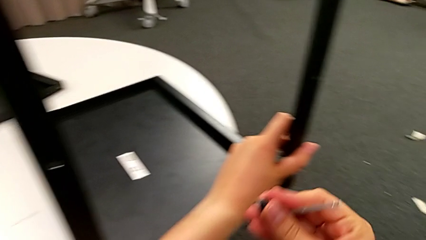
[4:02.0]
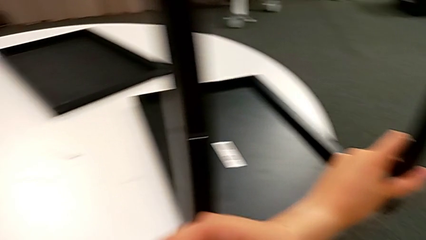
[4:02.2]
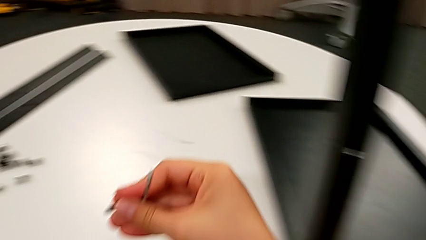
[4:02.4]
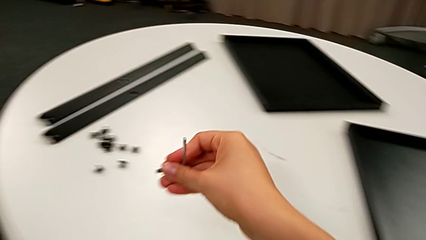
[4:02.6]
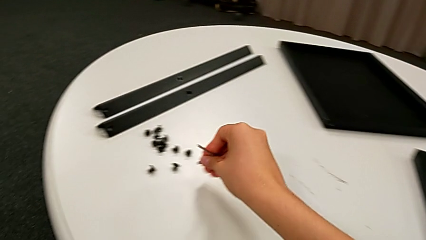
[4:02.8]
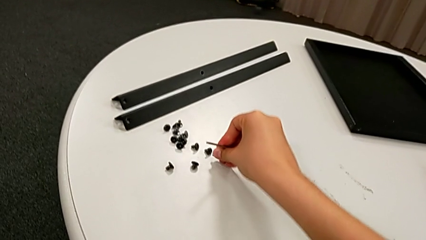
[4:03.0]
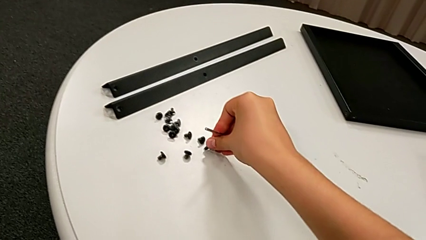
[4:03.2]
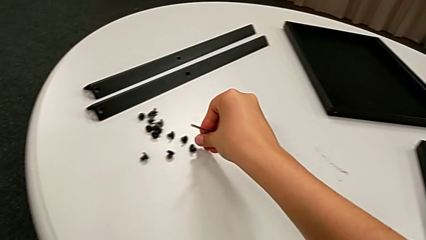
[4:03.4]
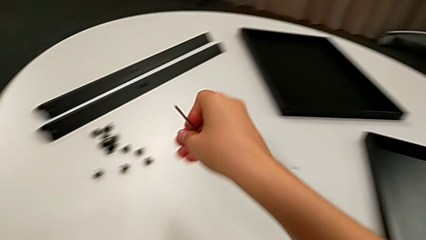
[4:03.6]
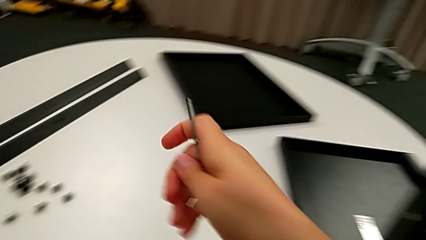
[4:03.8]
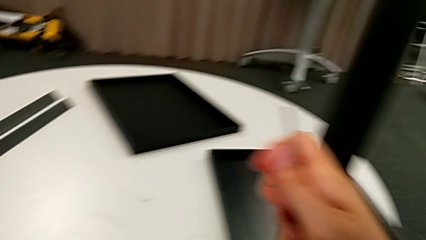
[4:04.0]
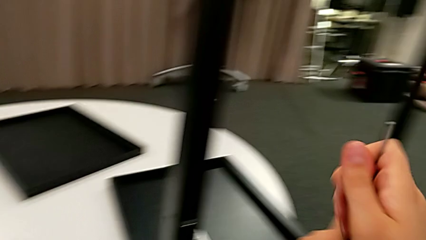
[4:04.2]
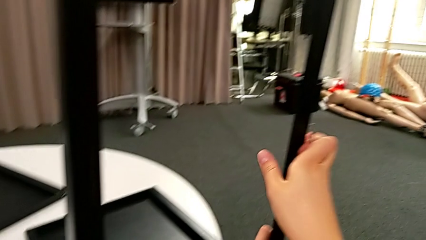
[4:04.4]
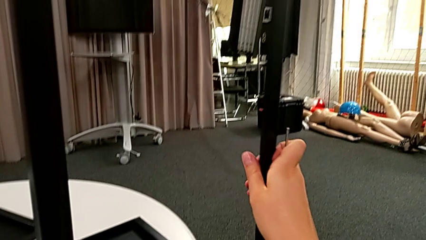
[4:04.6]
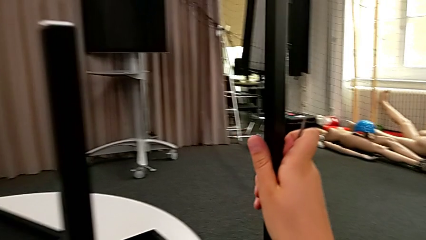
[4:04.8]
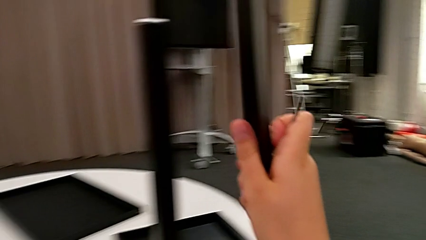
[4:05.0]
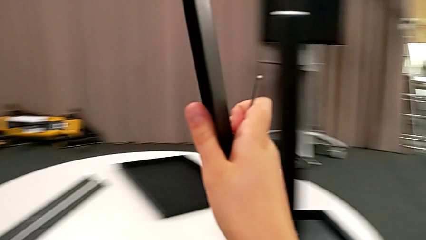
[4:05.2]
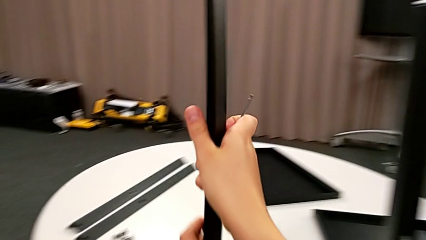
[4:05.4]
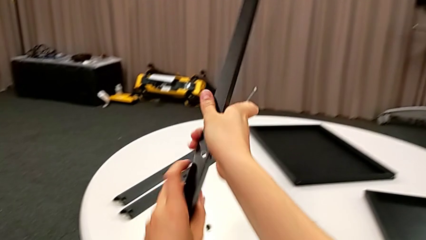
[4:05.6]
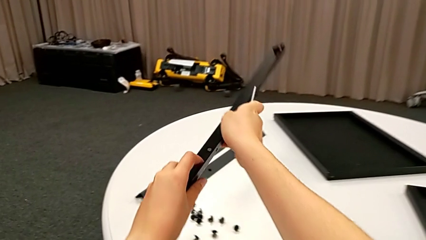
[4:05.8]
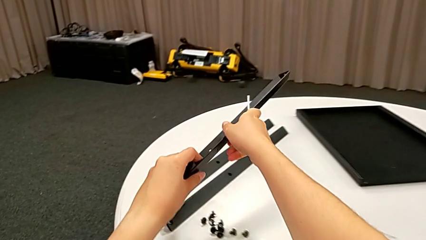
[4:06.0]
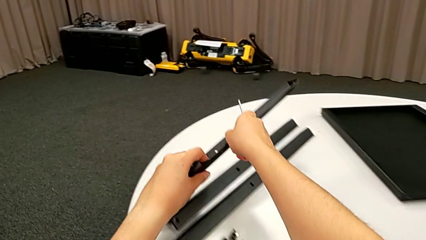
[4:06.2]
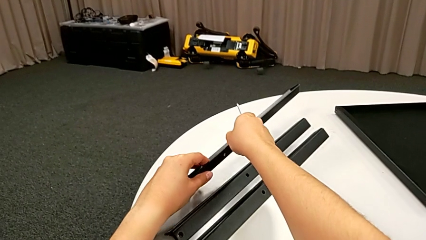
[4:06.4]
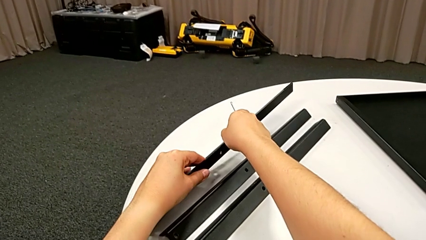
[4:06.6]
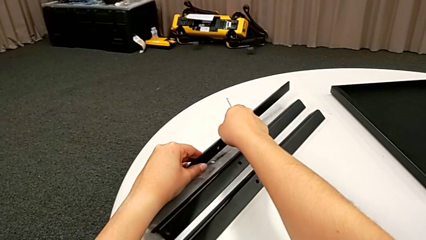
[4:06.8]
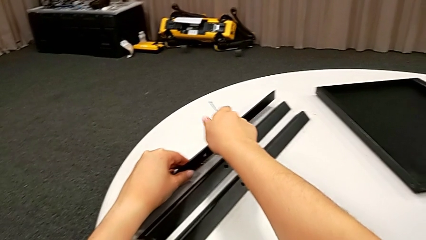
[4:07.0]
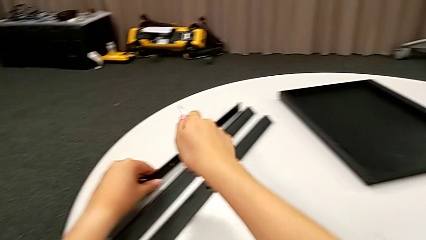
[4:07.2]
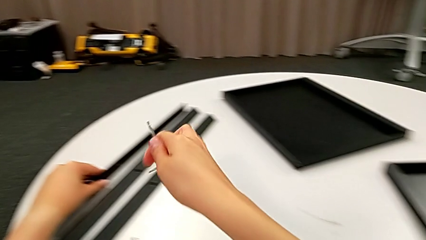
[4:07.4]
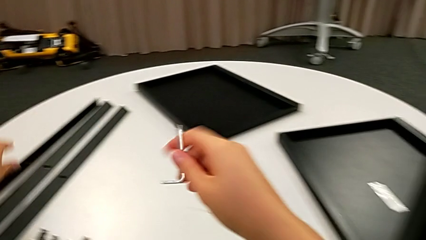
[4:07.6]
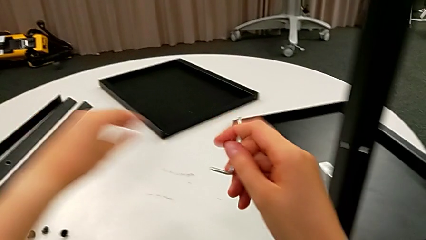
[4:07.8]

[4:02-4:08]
The camera wearer is disassembling the third leg. They place the second hex socket head, grab the third leg, lift it and place it.

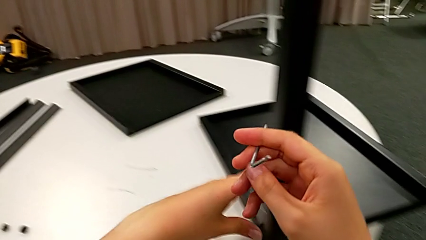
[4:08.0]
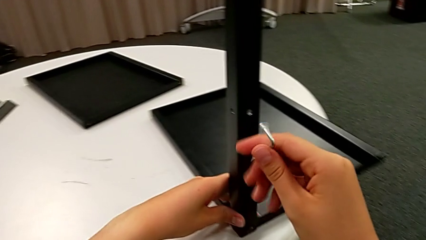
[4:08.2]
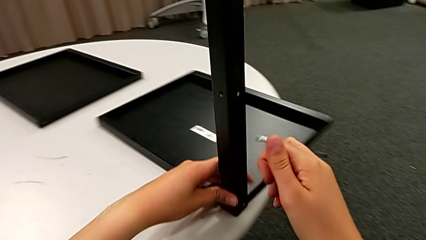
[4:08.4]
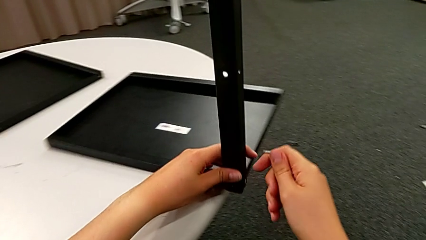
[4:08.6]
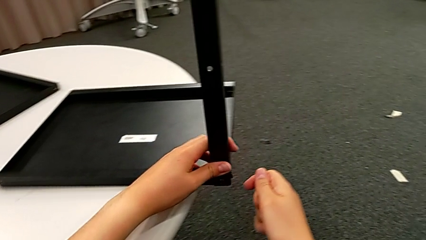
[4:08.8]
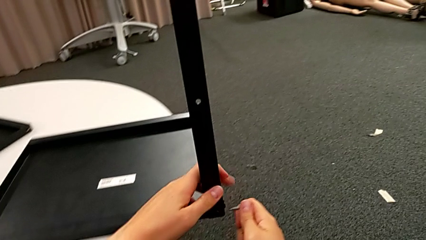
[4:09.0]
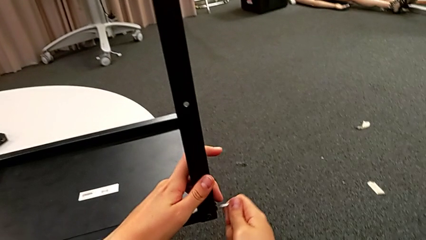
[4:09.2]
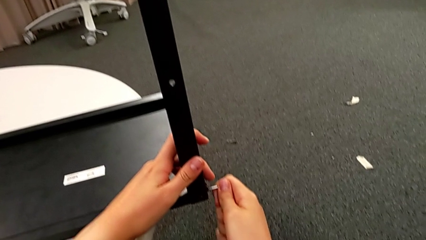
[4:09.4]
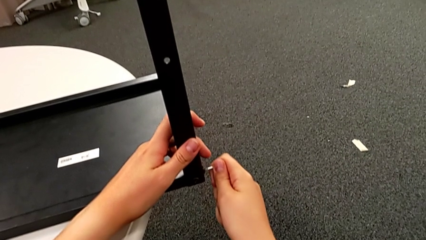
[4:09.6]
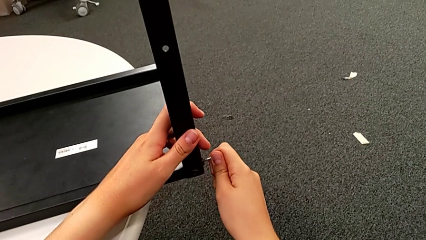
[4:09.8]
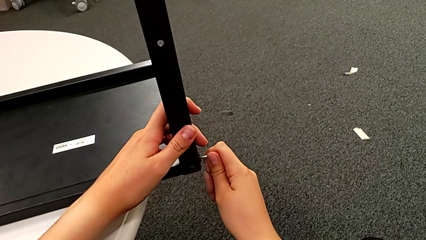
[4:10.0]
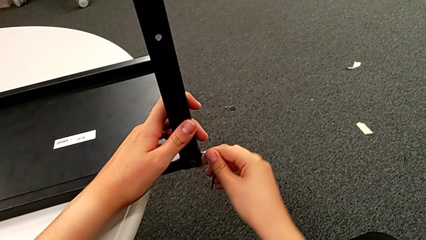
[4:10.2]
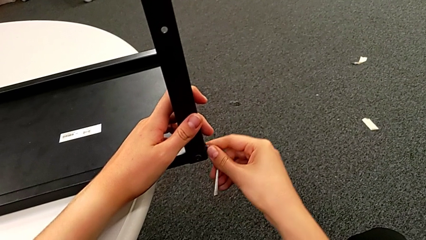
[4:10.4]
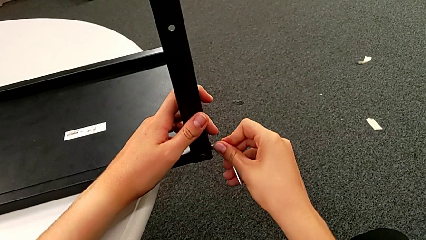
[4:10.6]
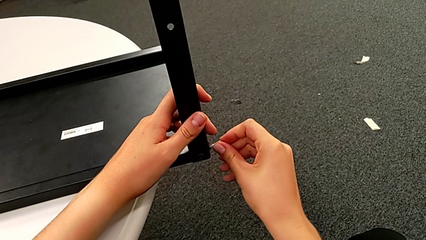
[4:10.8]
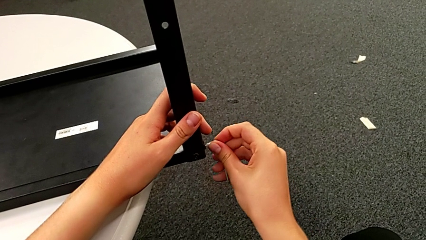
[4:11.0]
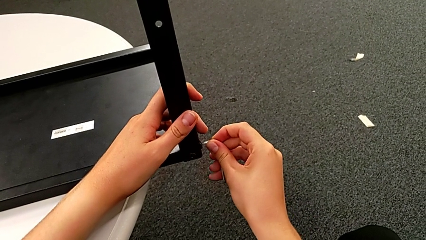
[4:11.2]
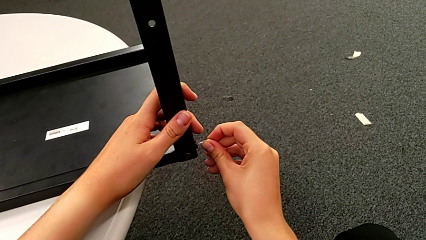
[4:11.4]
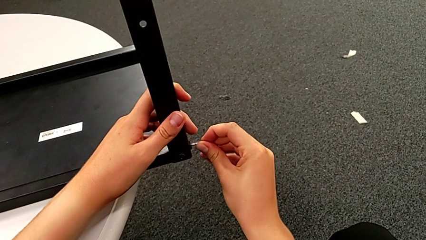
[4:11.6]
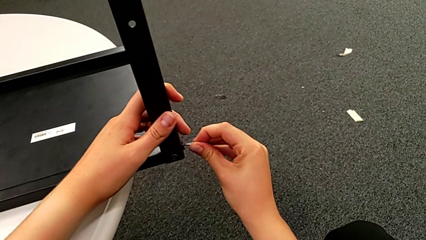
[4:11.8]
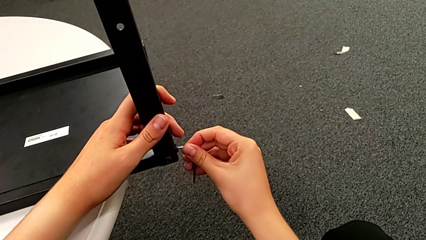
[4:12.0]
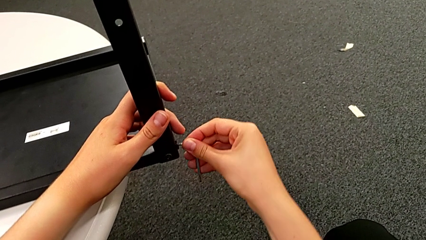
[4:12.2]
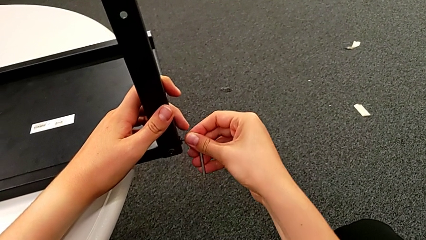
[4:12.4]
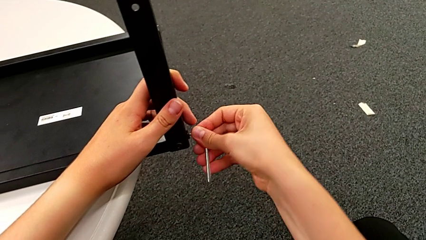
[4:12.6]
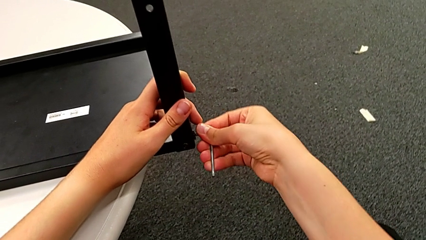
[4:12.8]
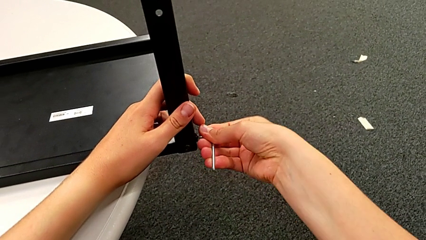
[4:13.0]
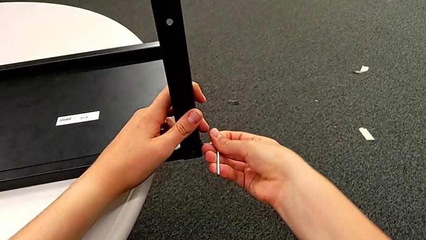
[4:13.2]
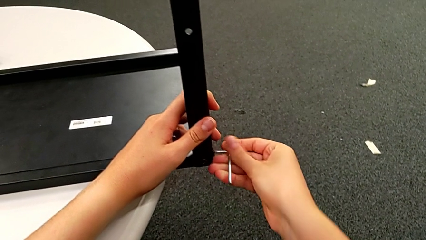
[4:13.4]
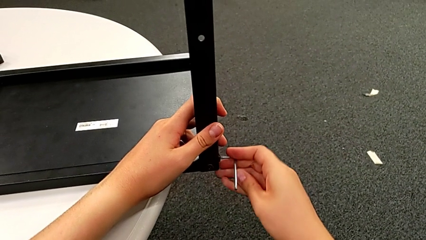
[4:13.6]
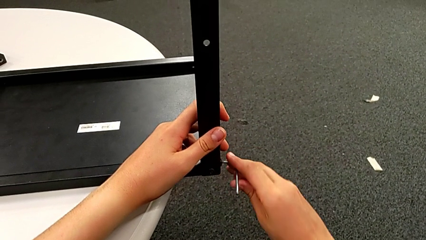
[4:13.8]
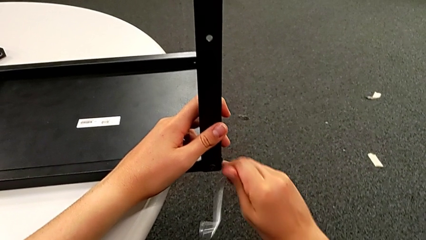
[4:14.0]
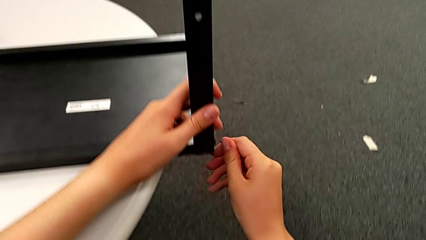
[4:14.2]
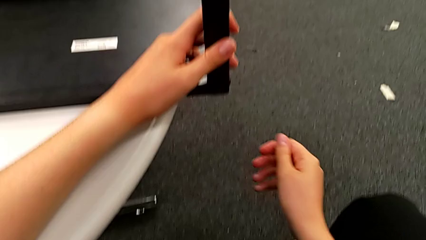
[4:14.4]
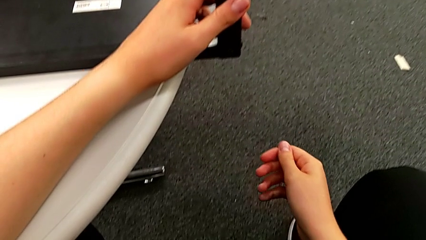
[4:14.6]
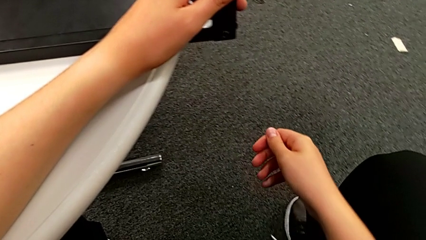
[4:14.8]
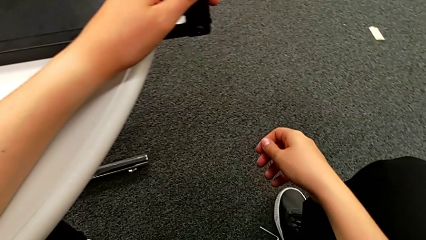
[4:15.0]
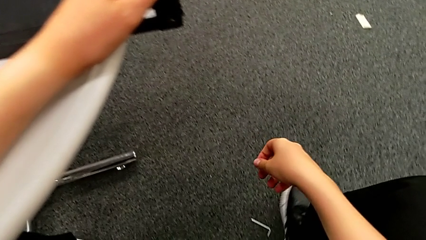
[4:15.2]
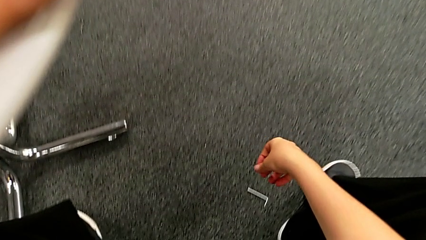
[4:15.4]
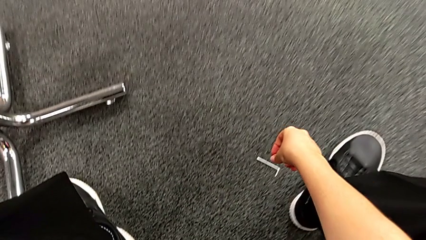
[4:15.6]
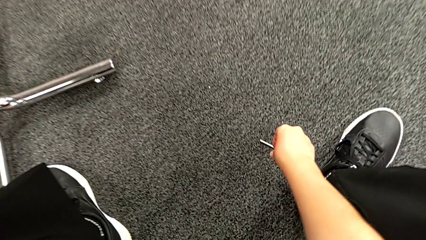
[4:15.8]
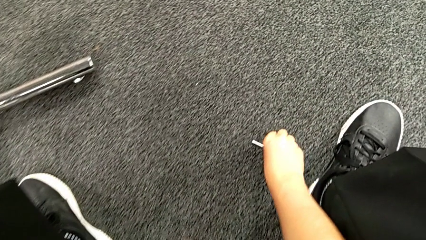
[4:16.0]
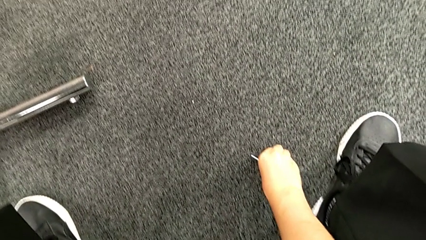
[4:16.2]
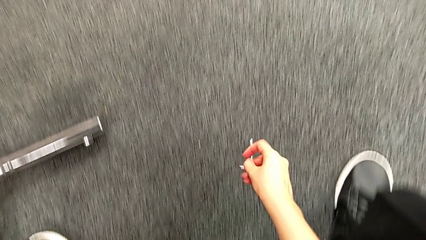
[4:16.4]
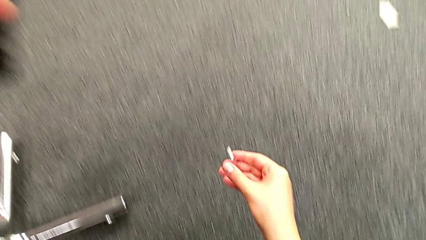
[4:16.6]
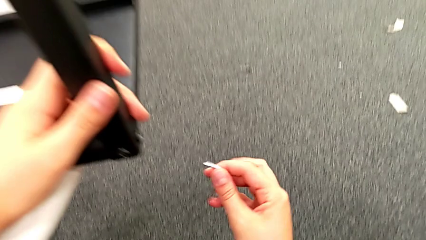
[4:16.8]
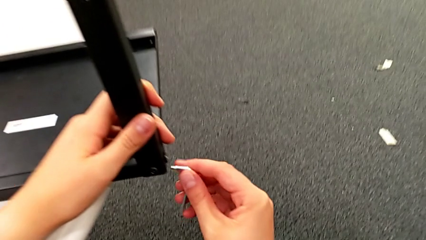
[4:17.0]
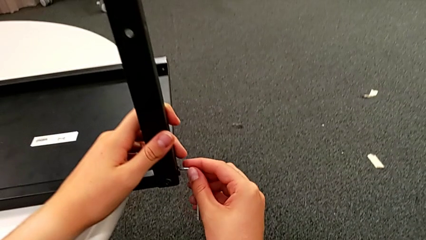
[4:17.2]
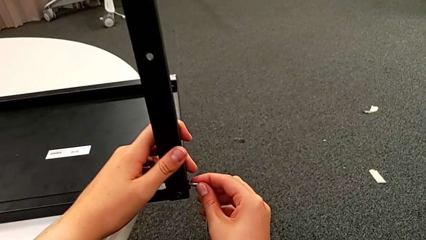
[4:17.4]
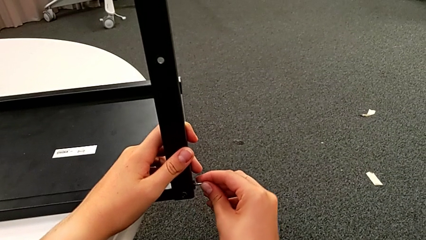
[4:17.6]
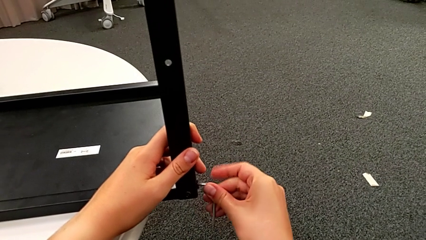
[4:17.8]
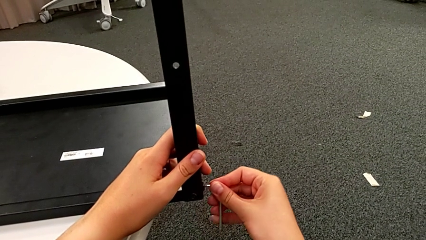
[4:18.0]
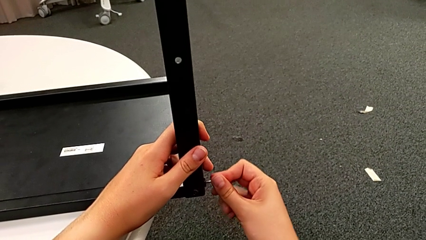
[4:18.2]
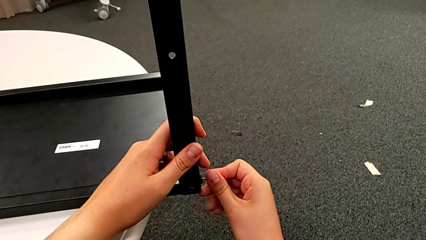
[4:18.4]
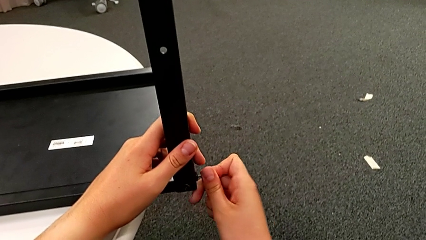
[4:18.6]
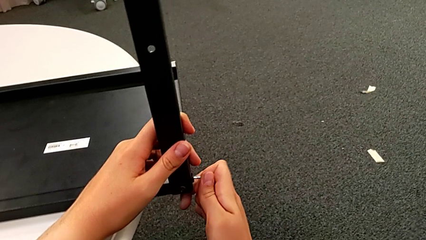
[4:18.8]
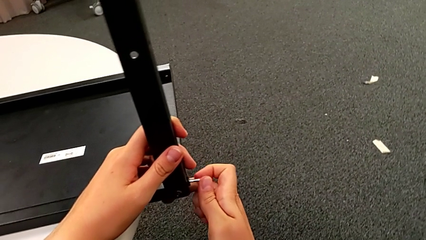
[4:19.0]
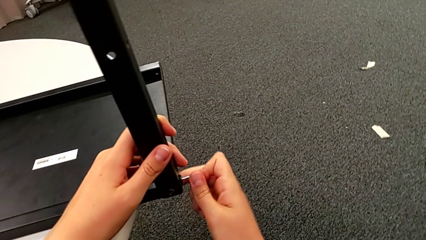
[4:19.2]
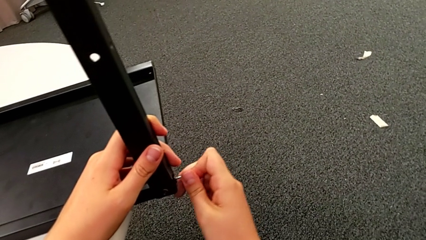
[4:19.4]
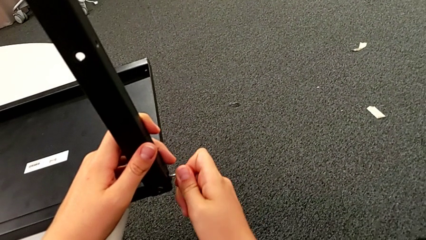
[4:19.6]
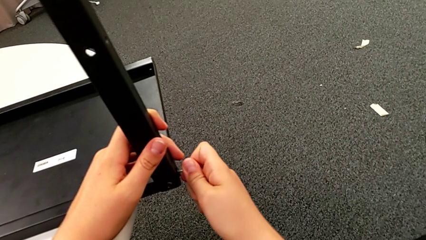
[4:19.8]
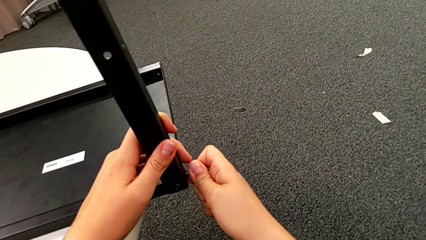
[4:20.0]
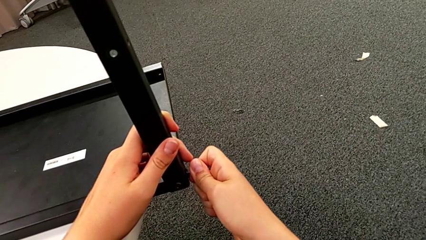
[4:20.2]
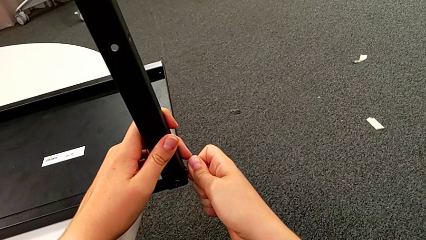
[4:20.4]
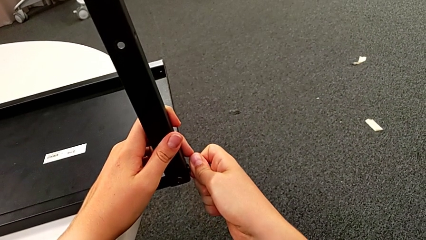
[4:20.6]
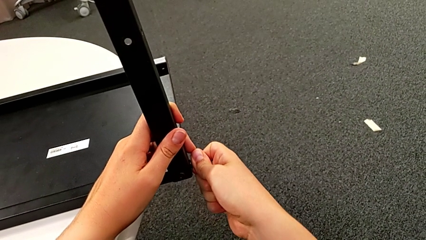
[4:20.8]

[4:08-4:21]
The camera wearer is unscrewing a hex socket head. They insert the Allen wrench, unscrew the first hex socket head and wrongly drop the Allen wrench, which slips and falls to the floor. They grab the Allen wrench, insert it and wrongly unscrew the first hex socket head in the wrong direction.
